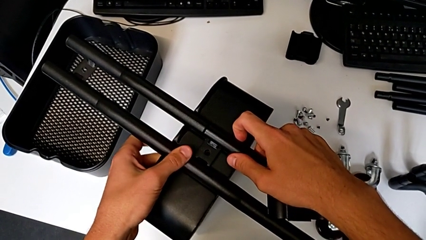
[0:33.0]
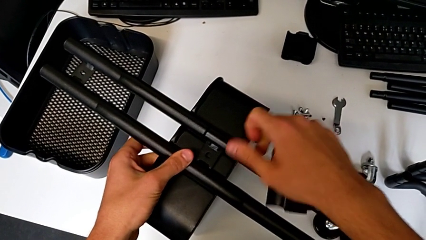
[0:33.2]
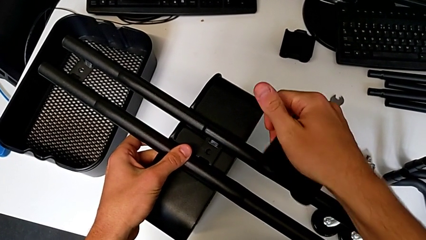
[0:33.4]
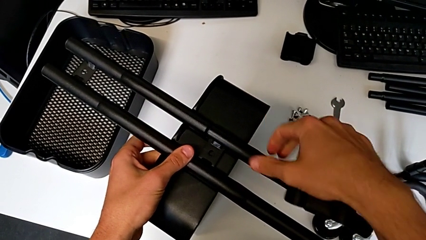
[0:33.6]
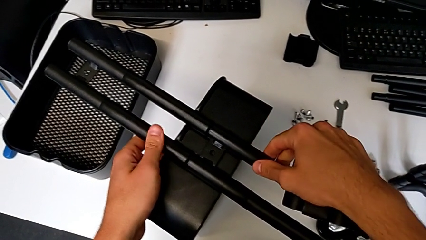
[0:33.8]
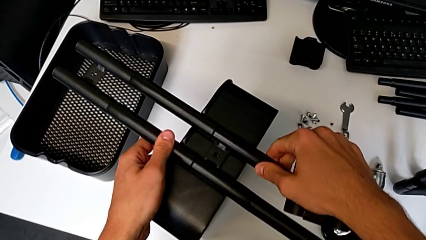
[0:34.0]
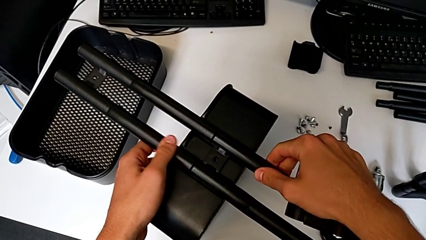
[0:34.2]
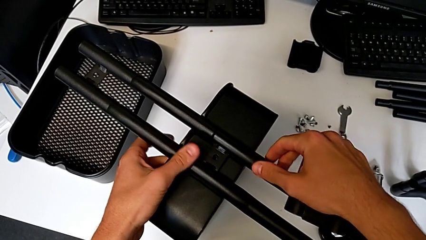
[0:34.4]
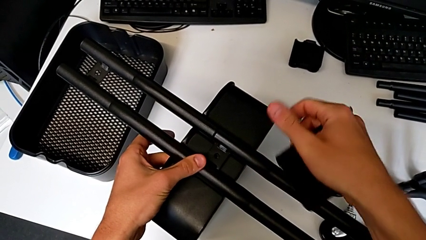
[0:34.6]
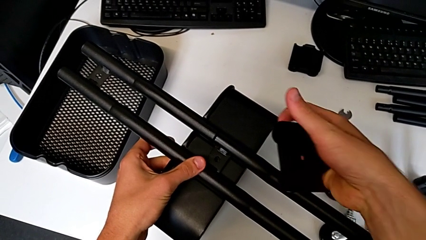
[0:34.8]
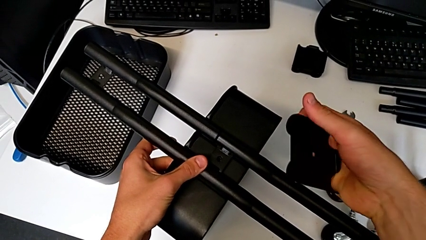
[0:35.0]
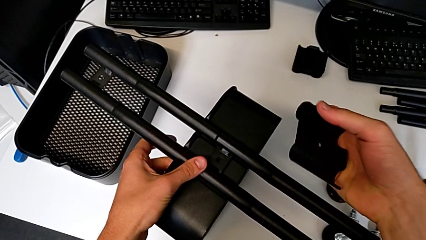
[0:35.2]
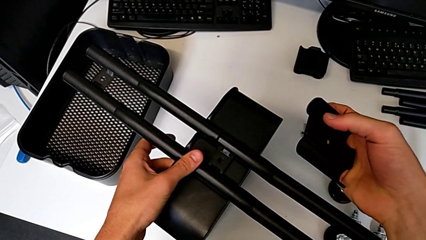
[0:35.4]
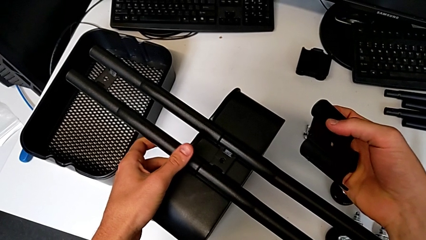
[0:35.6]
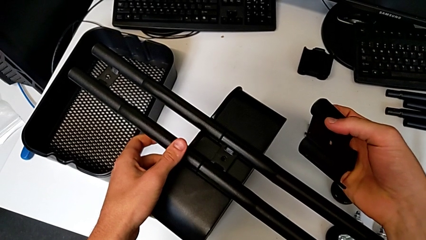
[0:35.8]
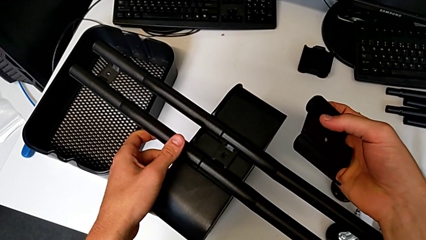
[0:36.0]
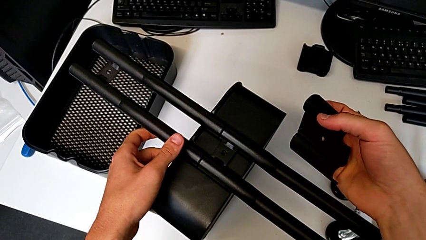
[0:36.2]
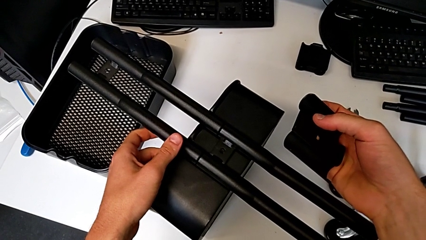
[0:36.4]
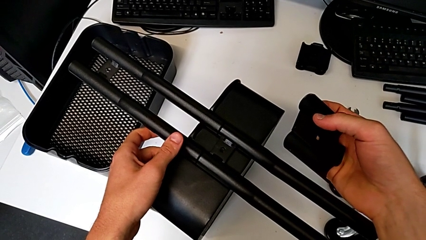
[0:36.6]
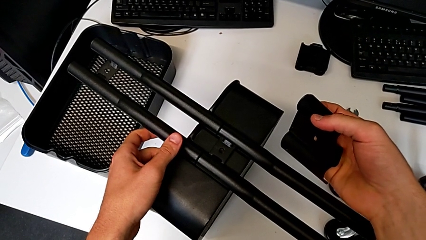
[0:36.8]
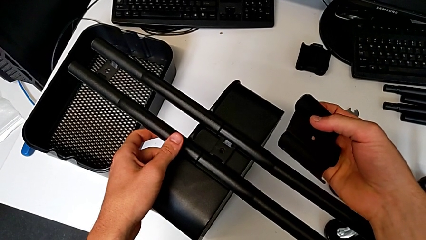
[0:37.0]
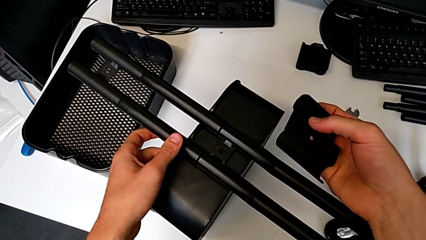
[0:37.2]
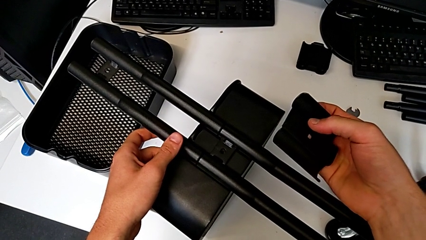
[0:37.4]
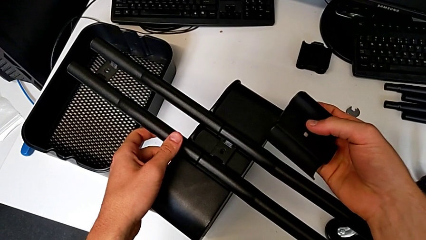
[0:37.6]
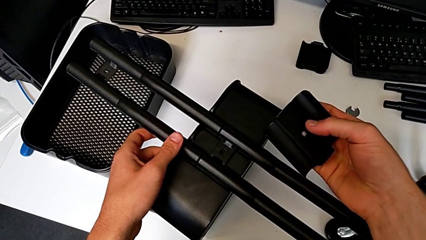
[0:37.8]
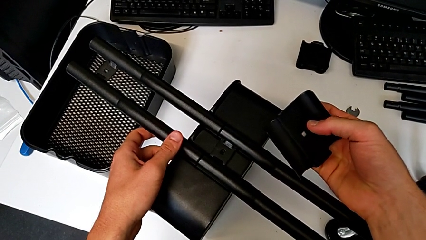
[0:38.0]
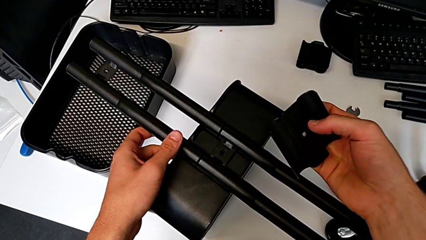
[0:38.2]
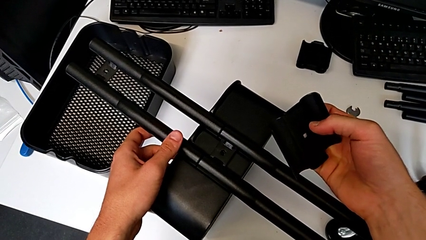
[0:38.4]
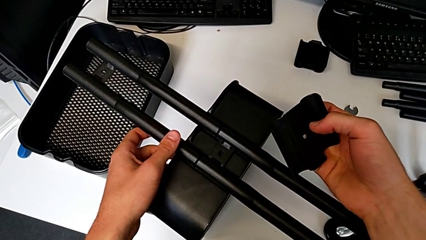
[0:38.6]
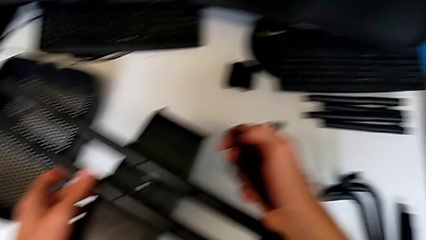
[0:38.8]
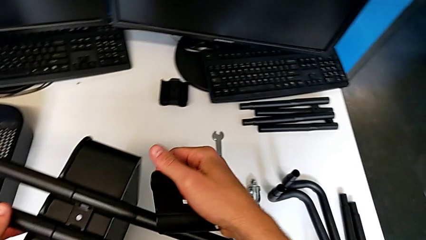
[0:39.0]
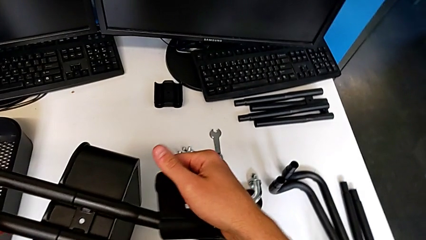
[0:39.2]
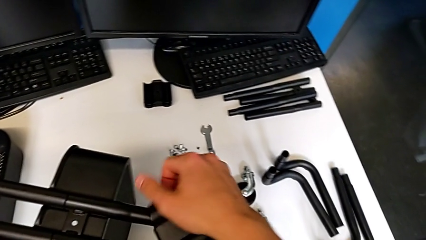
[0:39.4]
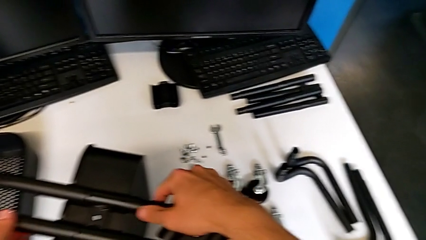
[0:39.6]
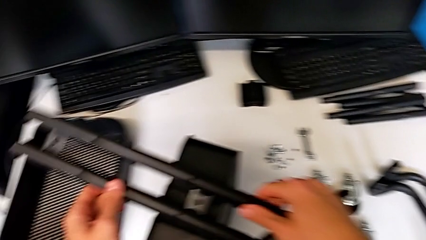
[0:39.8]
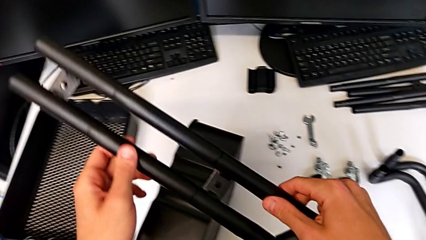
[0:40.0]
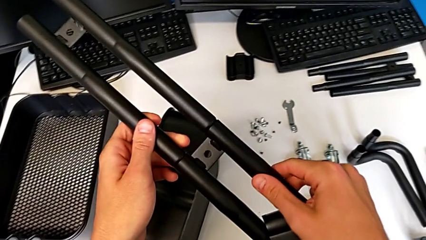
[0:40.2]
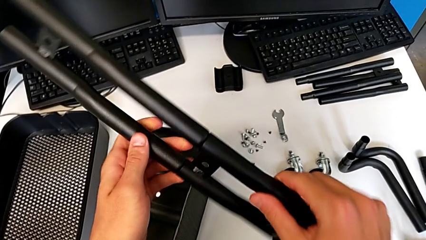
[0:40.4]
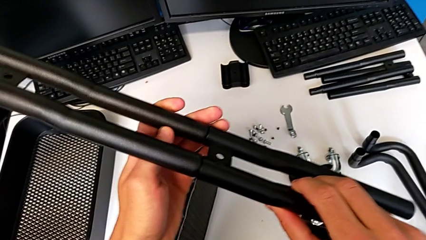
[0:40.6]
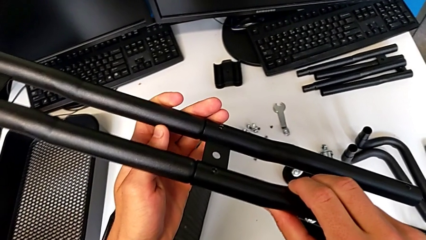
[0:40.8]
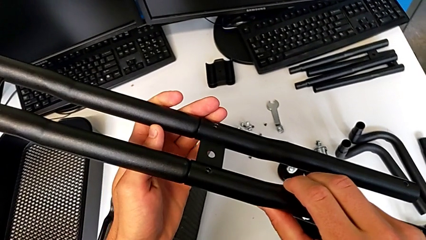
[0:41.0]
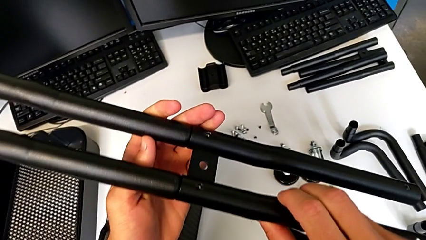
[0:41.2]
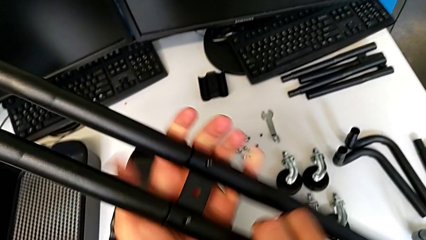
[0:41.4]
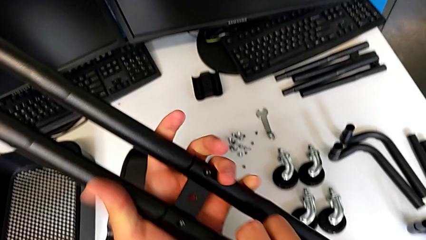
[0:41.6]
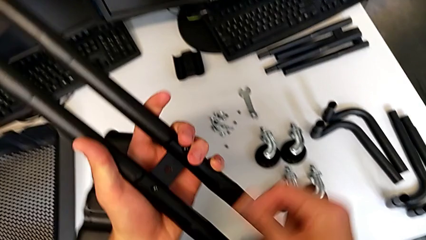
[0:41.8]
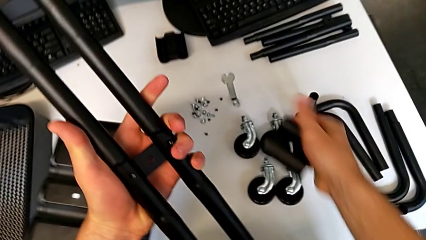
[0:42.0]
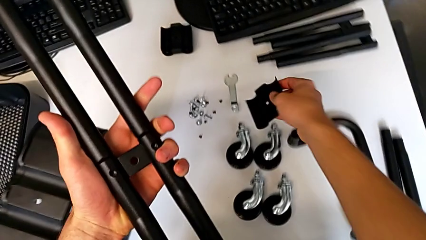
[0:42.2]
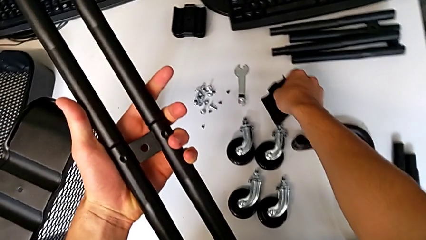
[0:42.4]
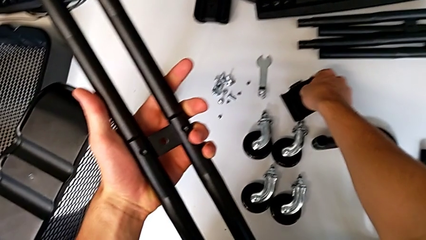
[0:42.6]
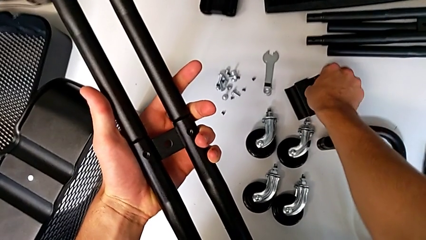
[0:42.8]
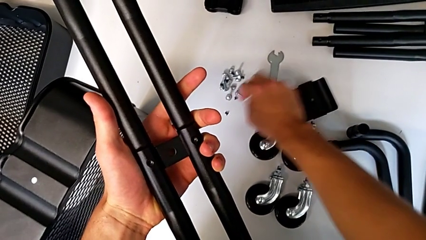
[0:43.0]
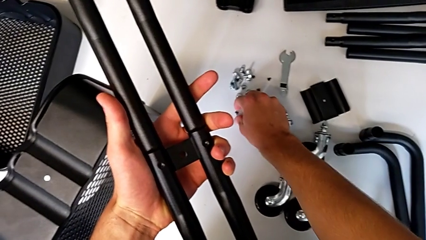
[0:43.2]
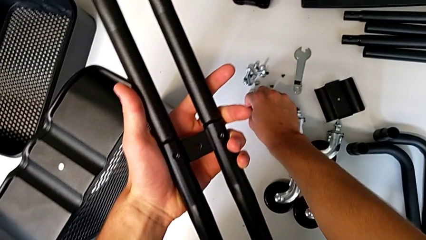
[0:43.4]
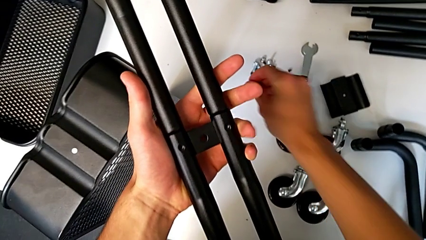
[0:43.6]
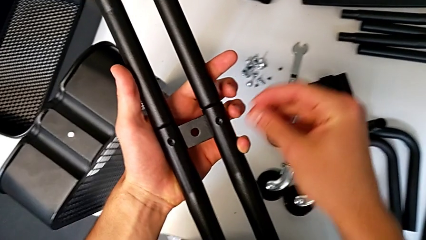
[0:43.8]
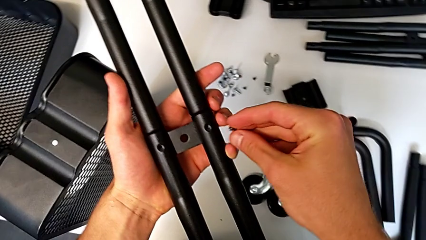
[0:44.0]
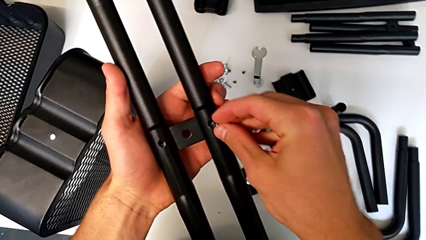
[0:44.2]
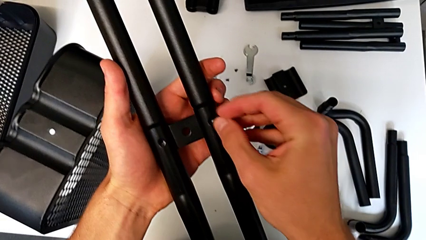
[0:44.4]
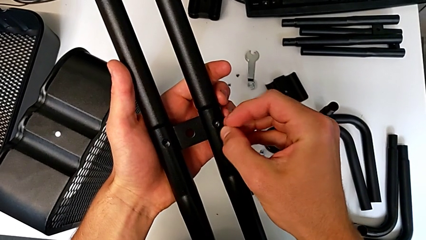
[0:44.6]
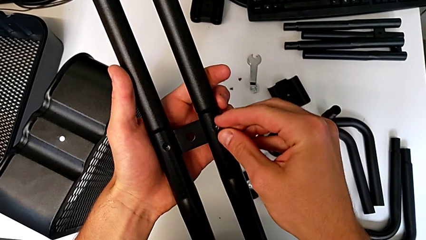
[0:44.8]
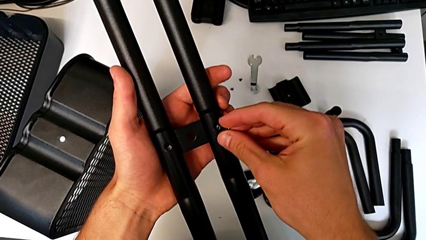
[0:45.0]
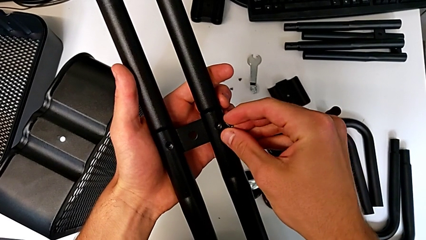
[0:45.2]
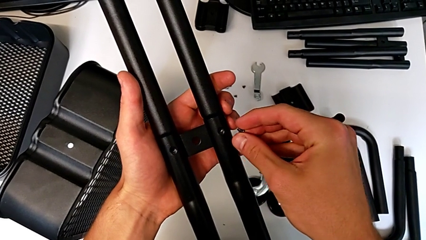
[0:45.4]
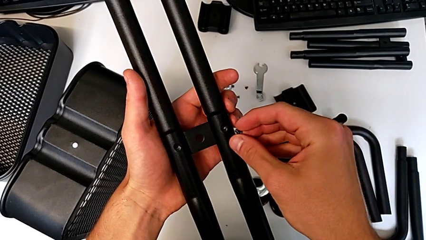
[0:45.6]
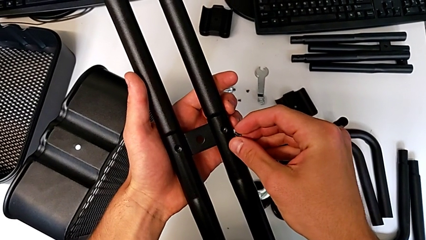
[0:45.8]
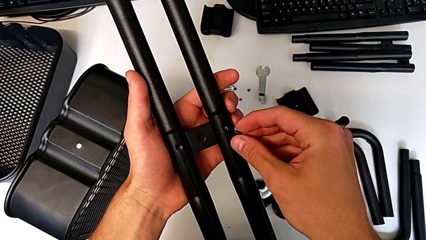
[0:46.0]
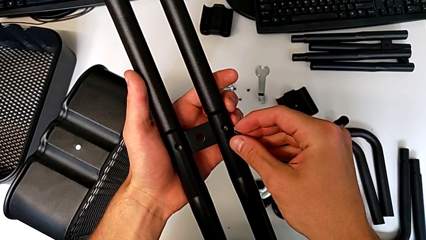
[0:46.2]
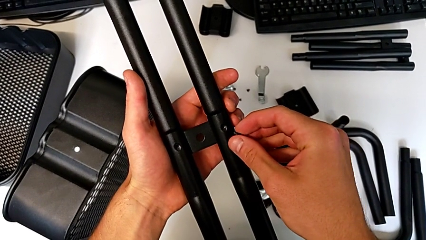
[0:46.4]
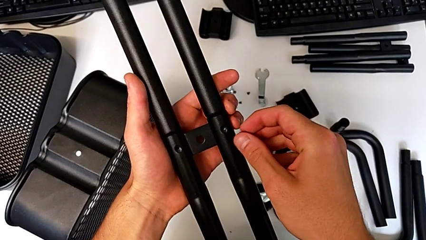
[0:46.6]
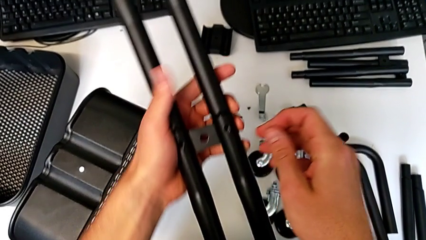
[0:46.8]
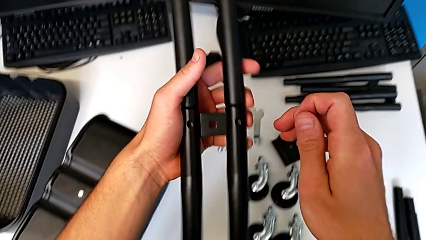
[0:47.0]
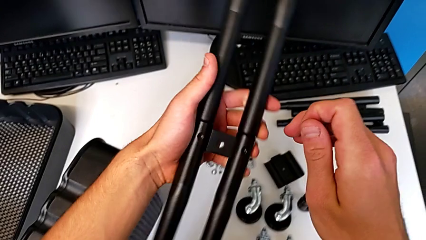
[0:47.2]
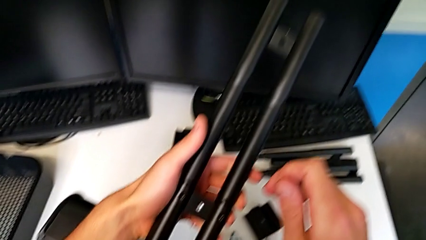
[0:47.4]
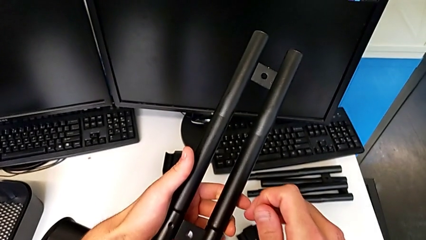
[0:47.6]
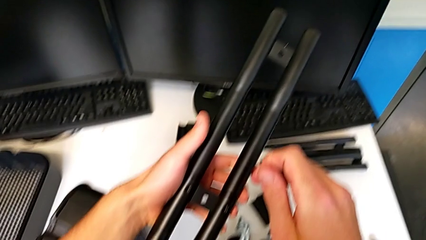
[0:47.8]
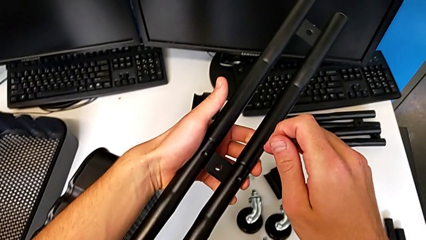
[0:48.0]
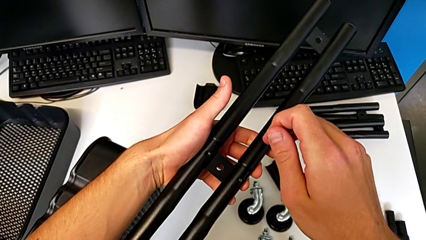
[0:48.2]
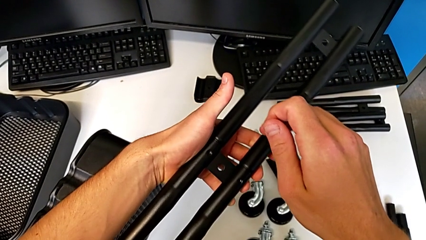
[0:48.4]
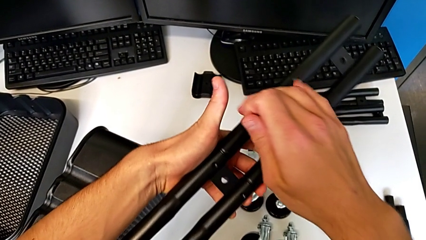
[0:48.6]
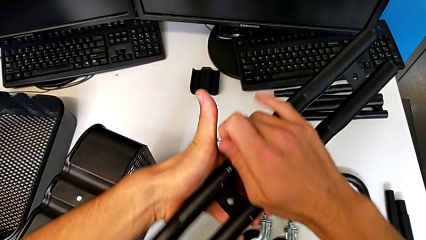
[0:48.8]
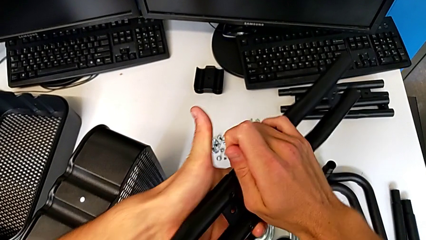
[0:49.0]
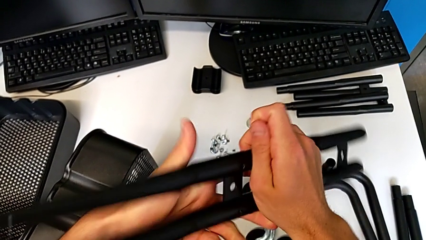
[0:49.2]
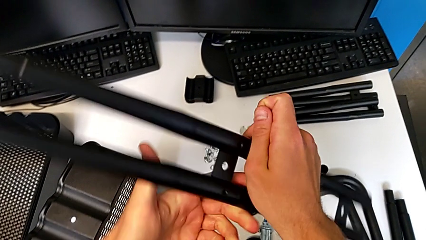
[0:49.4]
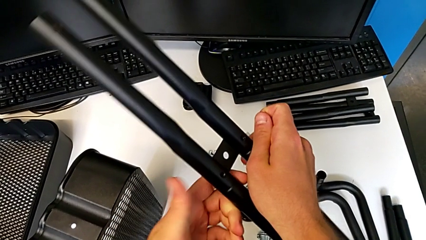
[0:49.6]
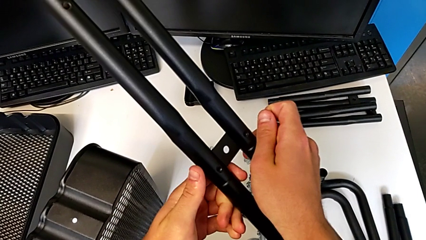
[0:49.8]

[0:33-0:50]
The camera wearer is attempting to assemble the side bar of the furniture. They align the leg, hold the bracket, grab the half frame, rotate it, place the bracket, grab the screw, wrongly approach the half frame, with the side bars not correctly assembled, and rotate it.
